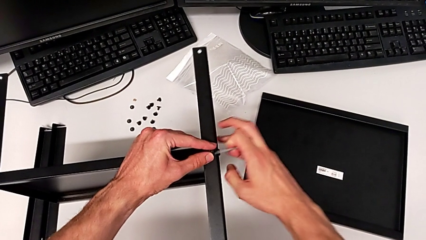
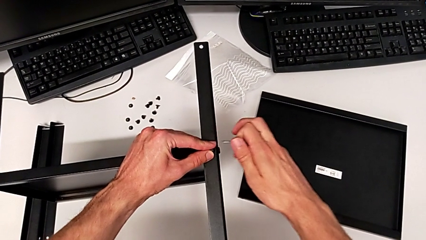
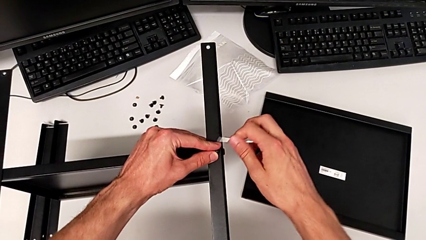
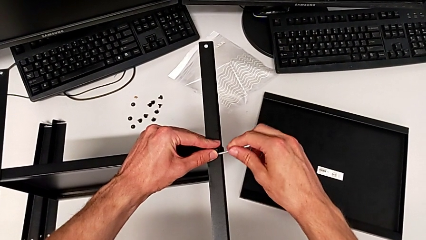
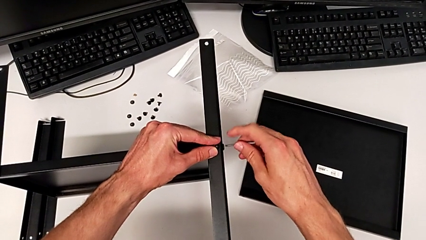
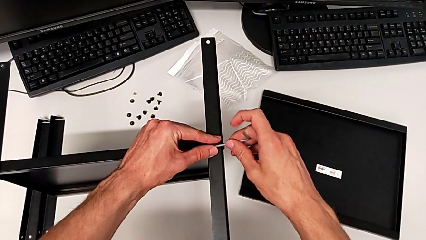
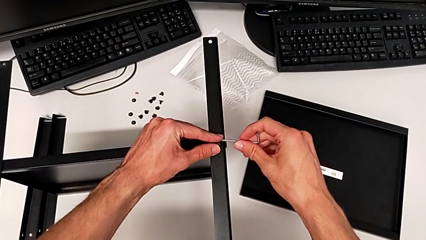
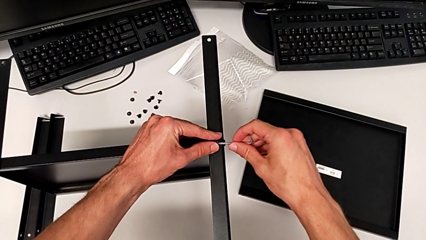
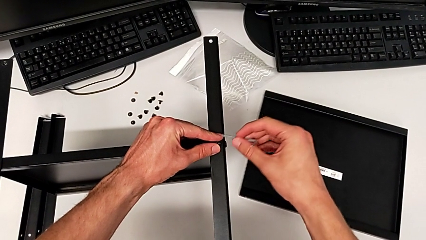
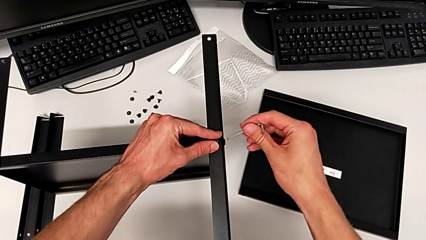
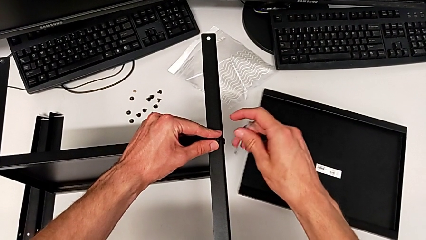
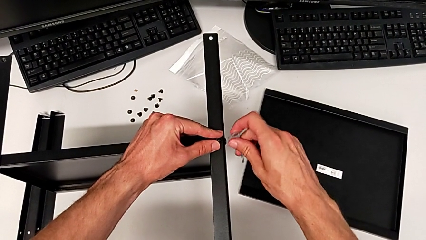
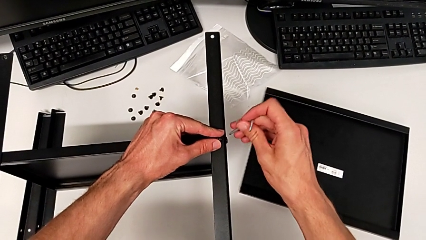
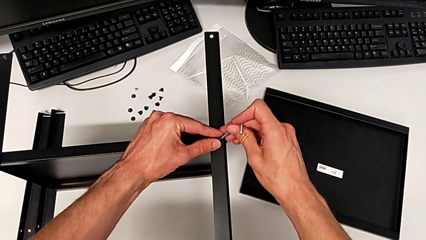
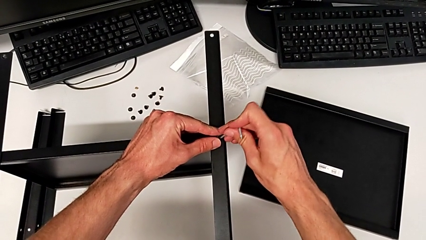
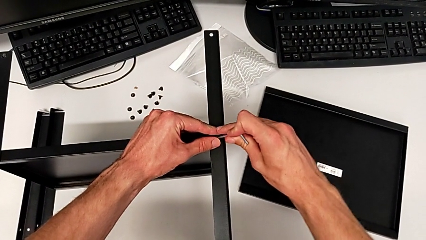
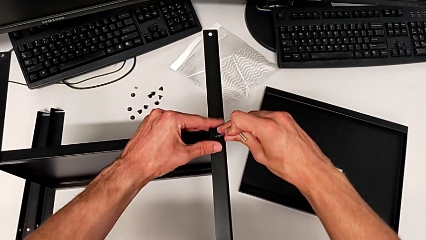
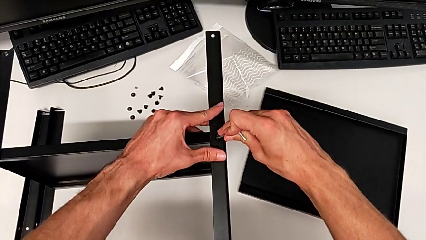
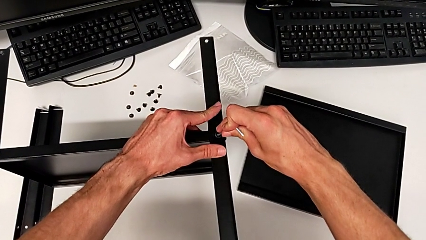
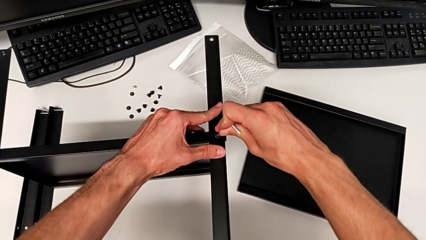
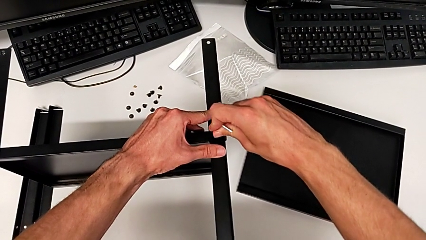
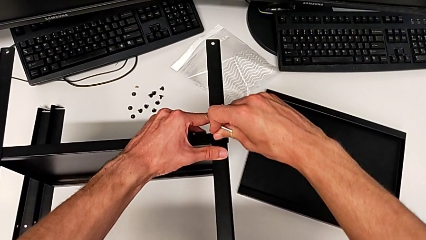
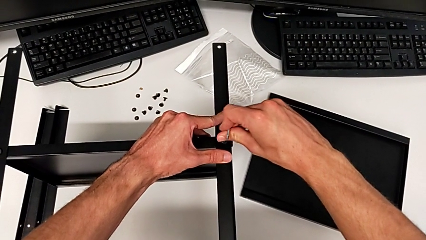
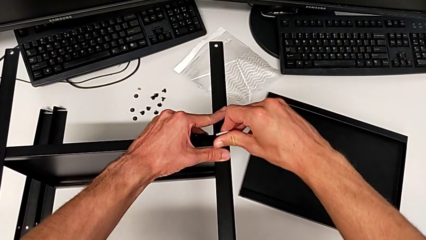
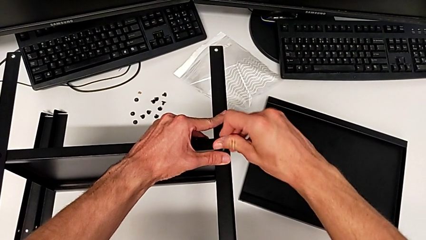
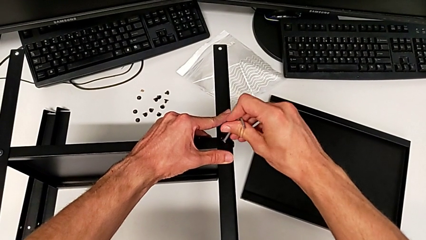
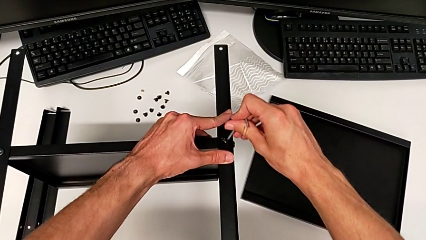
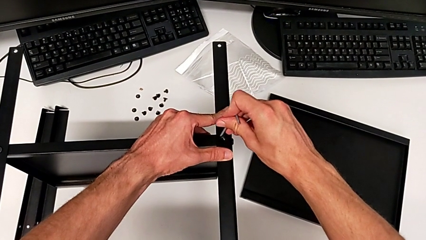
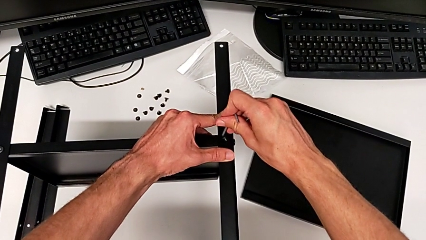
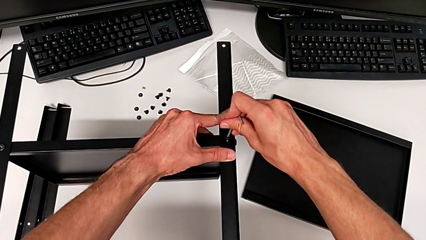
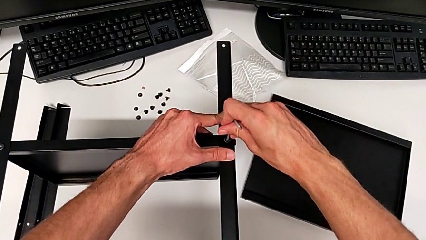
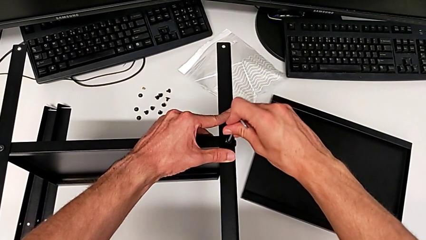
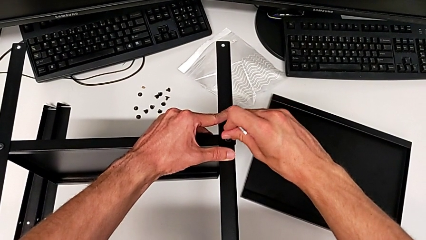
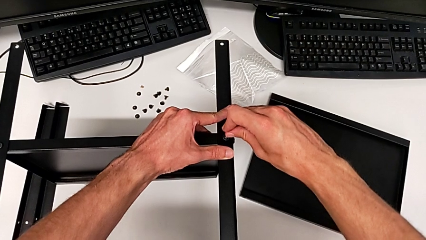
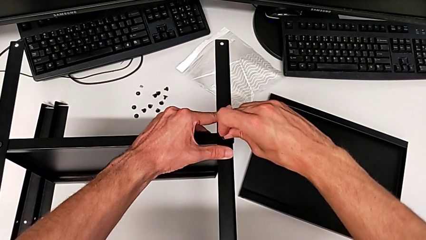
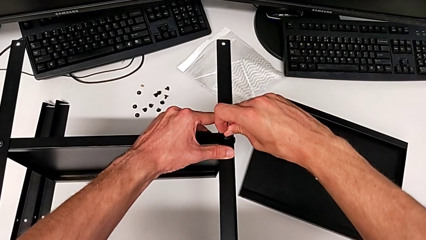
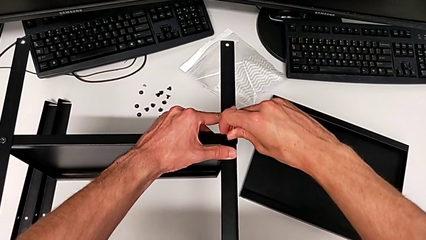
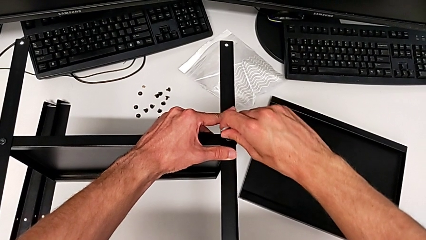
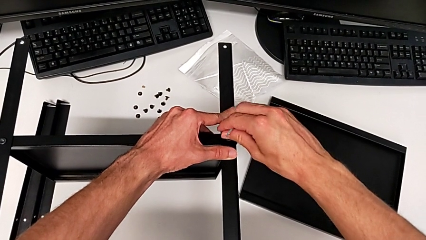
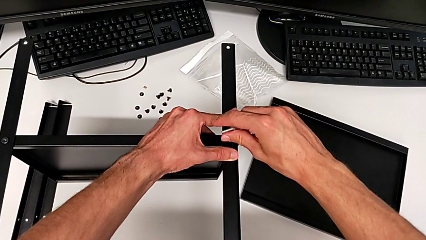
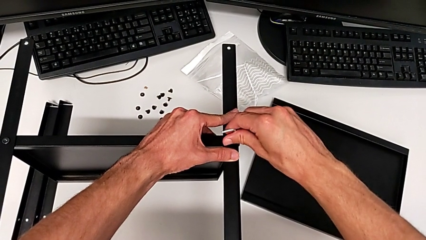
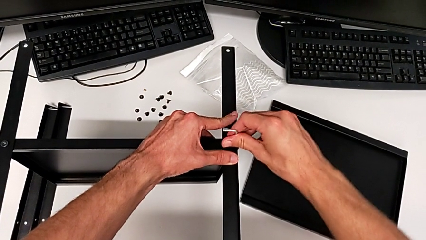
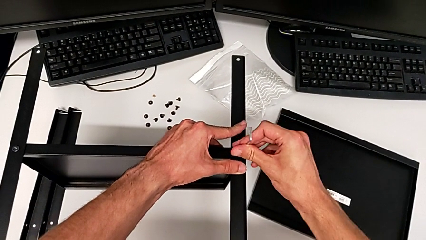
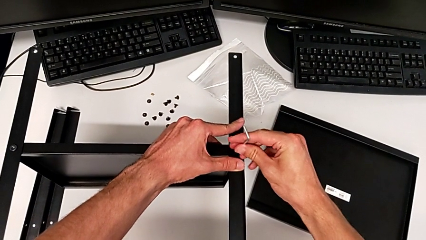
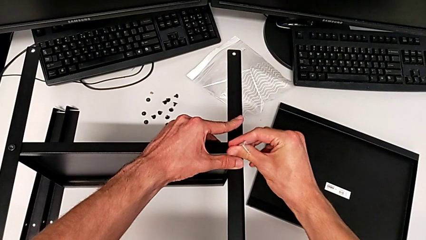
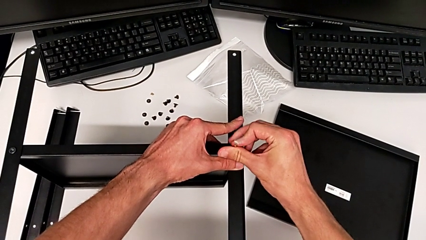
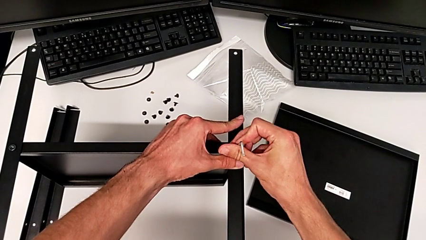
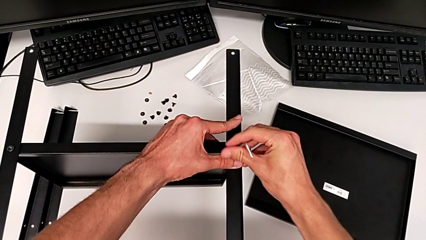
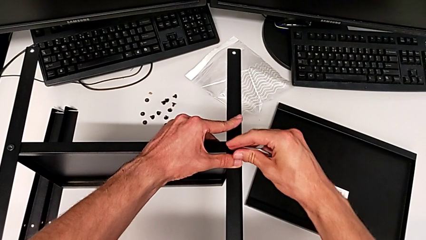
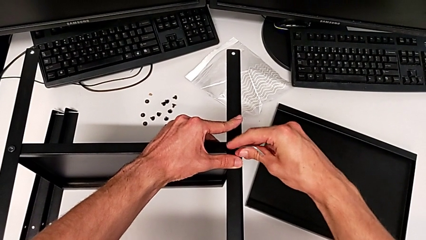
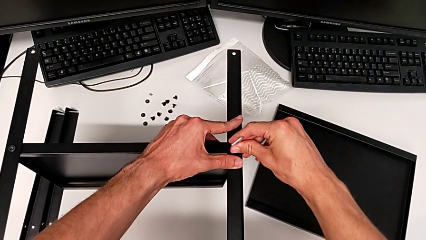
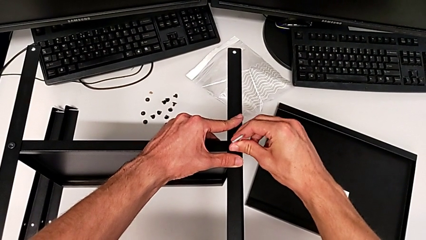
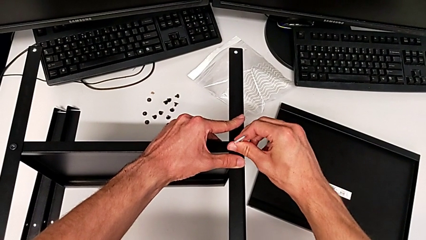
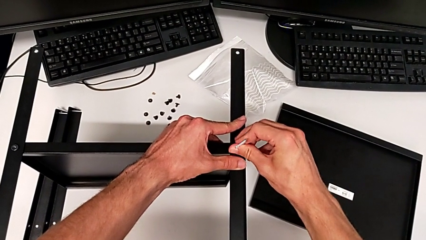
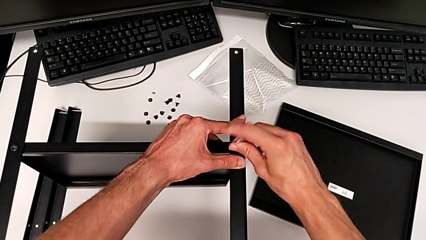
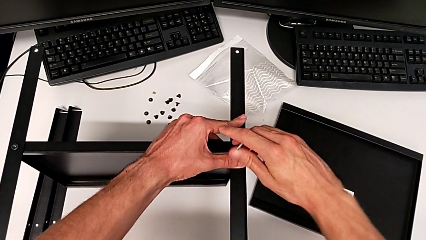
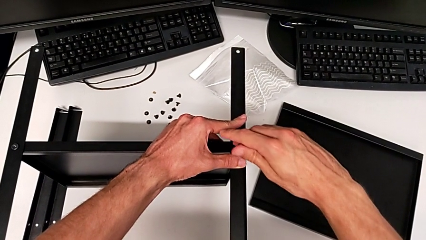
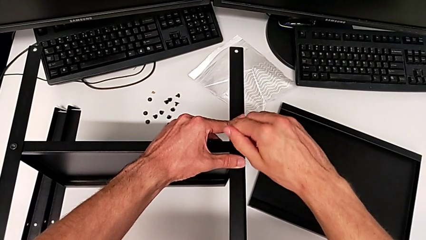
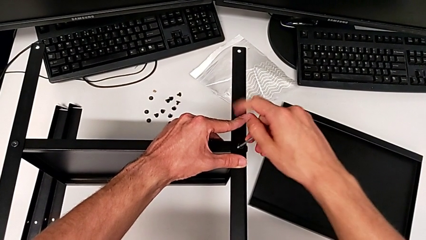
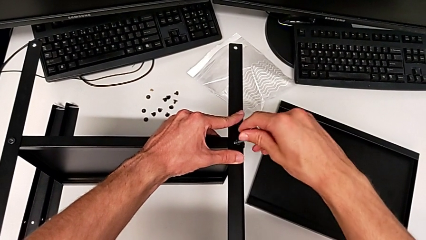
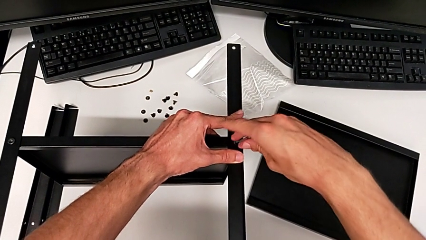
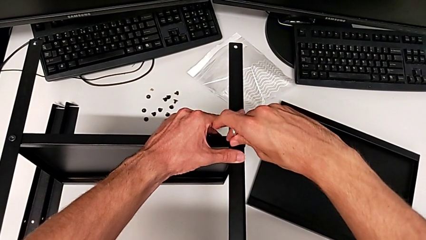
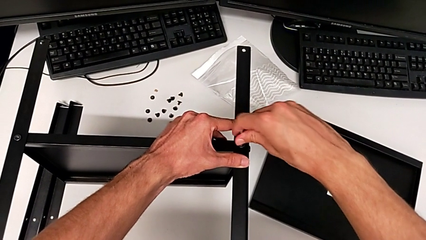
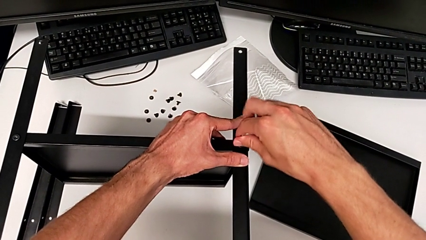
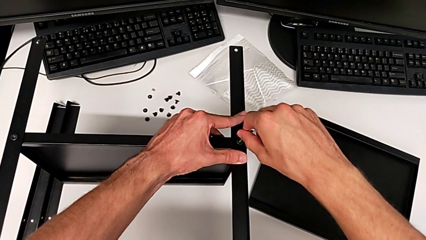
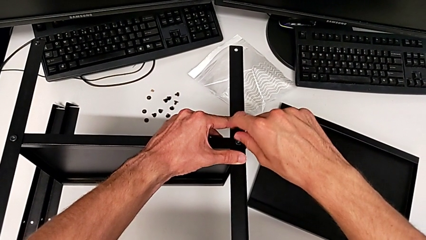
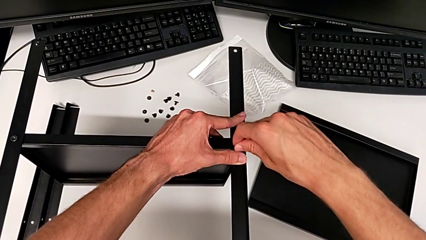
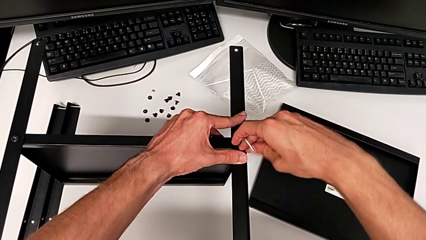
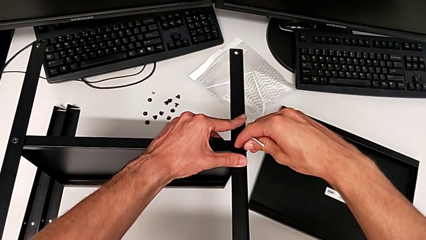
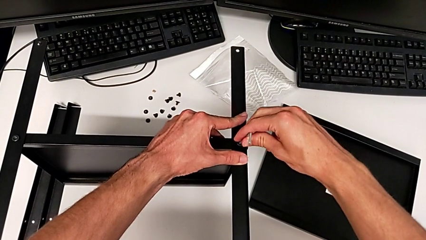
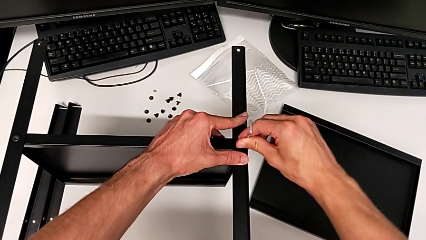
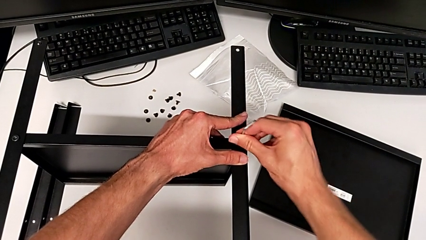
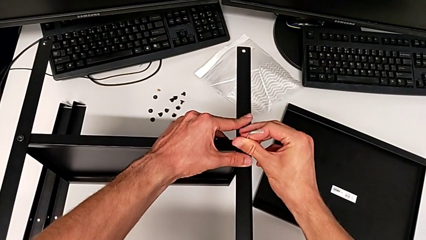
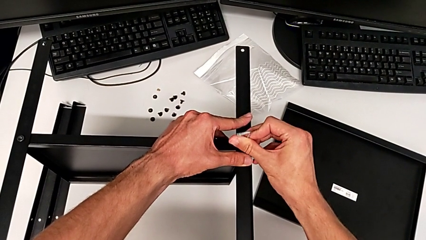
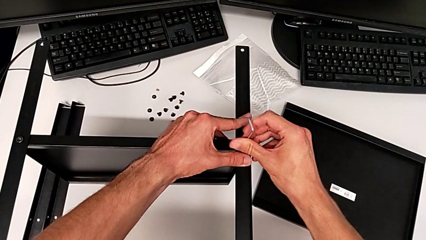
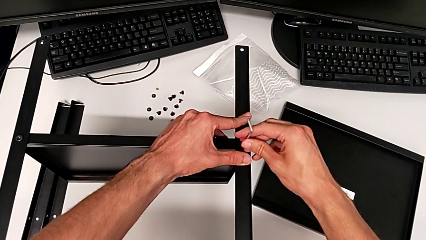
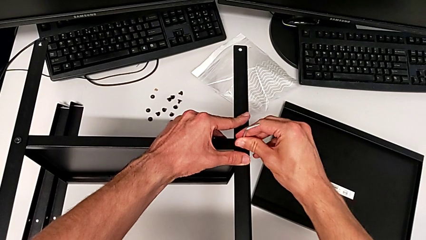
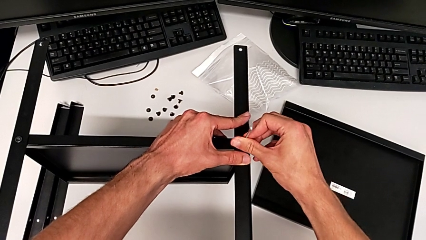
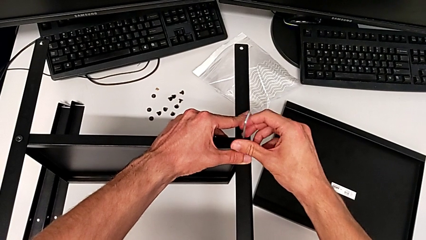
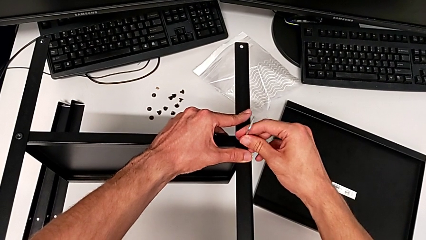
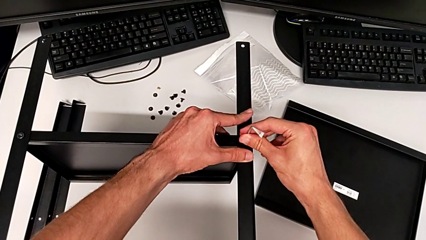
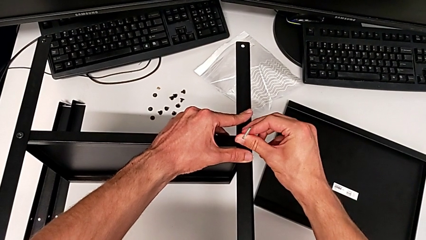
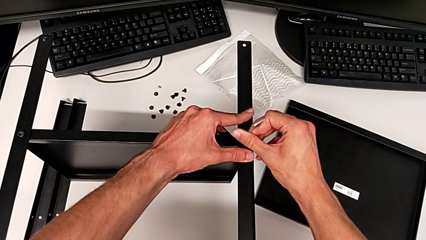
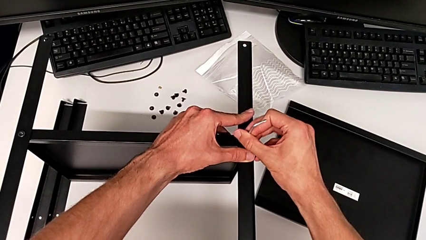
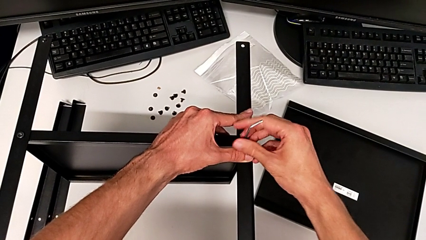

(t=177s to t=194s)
The camera wearer is assembling the second leg. They insert the Allen wrench and screw the hex socket head.
